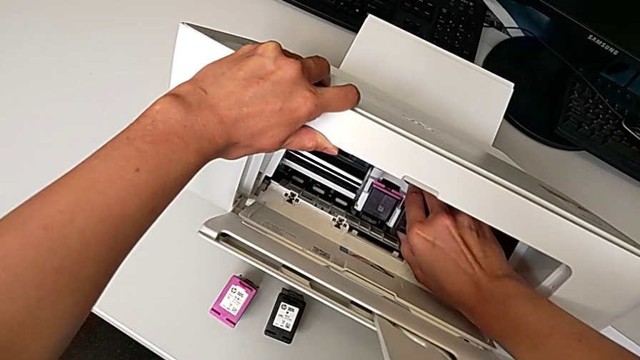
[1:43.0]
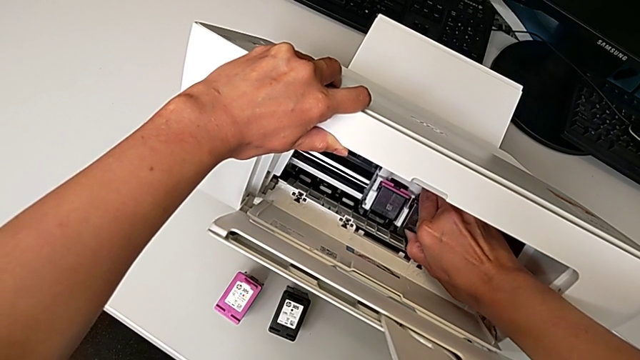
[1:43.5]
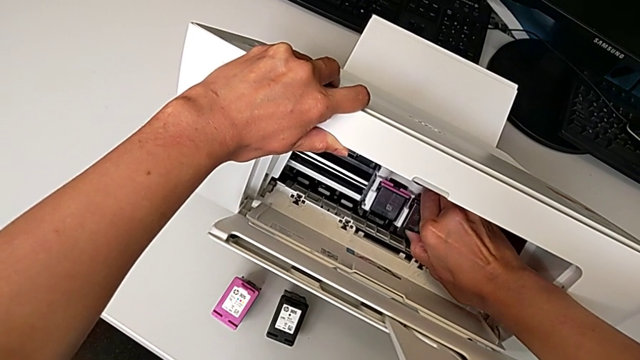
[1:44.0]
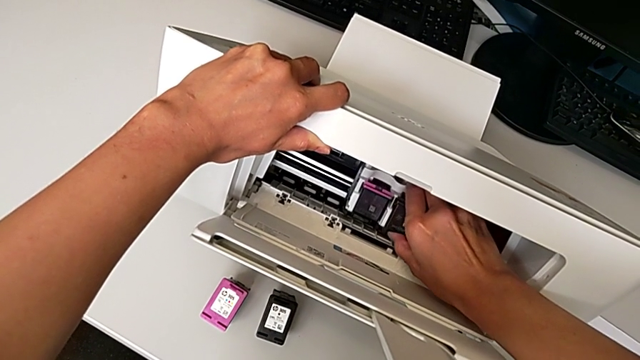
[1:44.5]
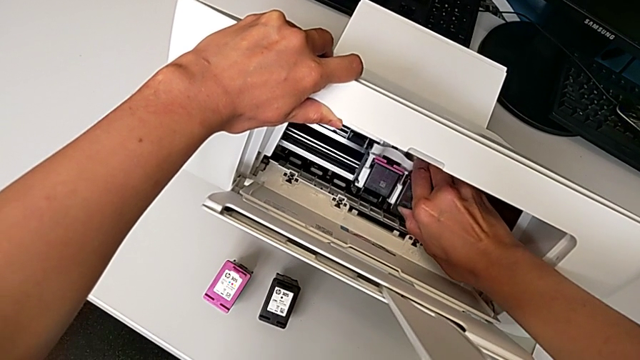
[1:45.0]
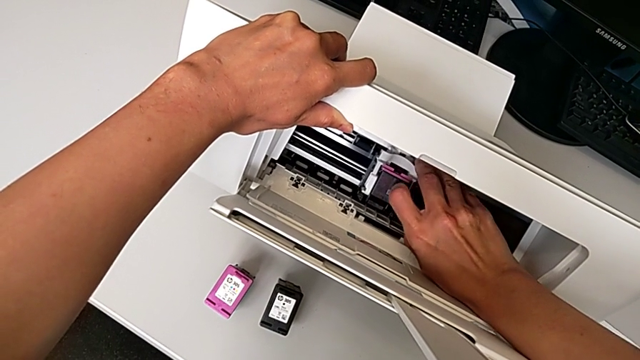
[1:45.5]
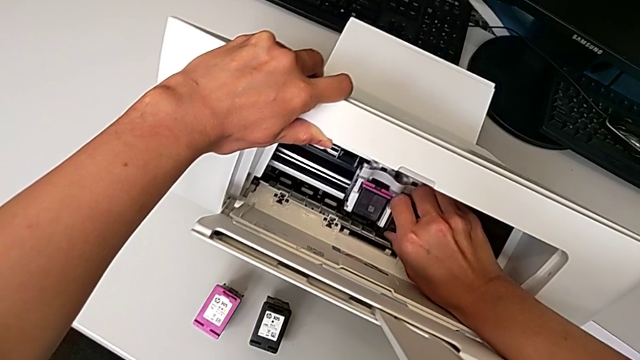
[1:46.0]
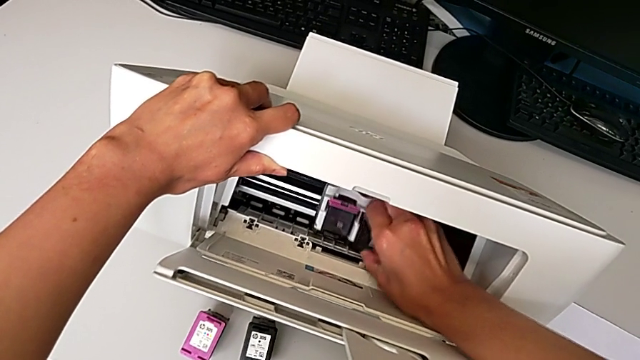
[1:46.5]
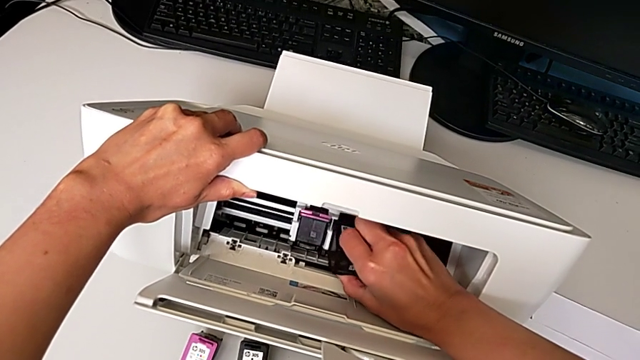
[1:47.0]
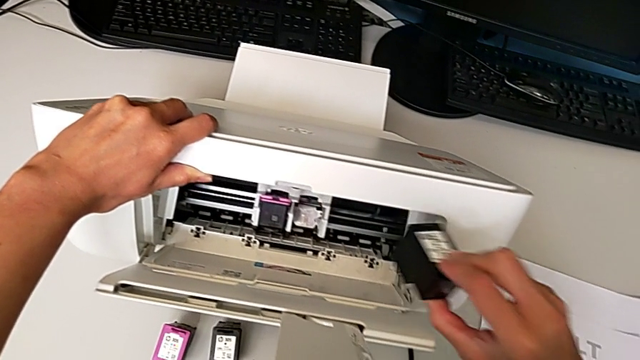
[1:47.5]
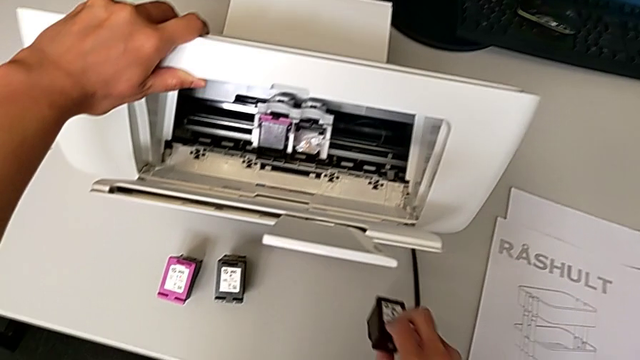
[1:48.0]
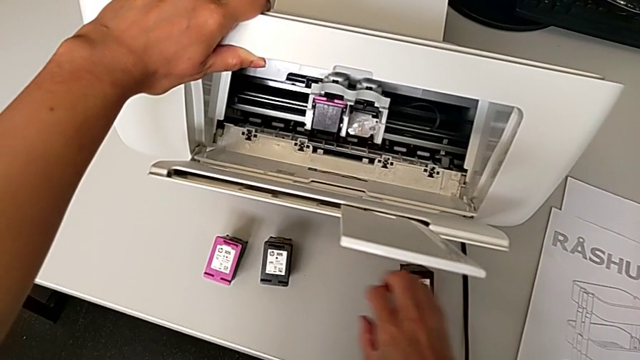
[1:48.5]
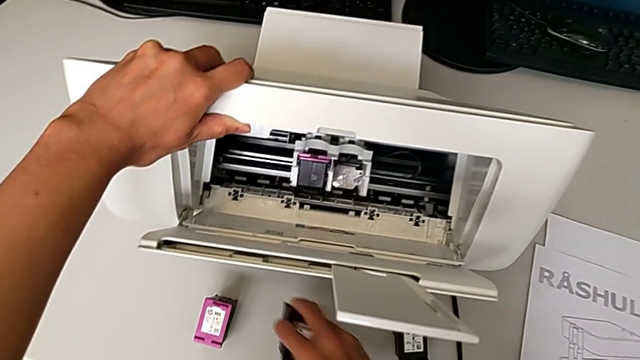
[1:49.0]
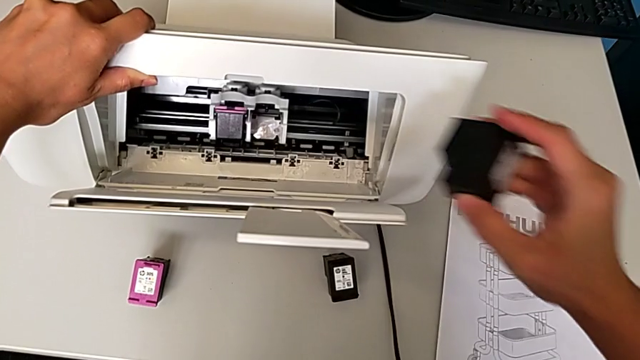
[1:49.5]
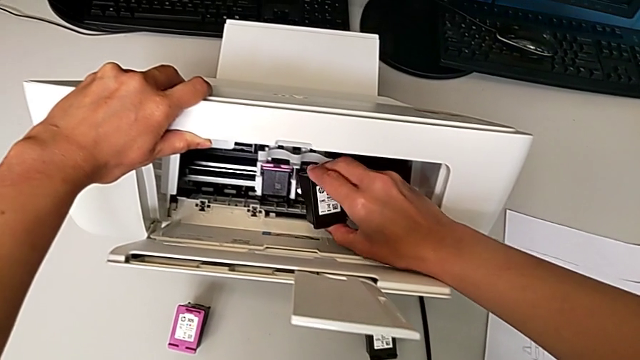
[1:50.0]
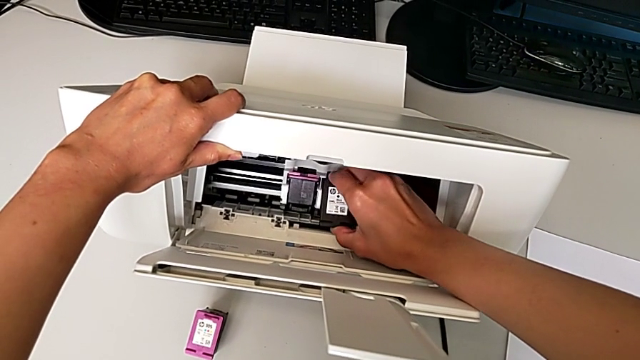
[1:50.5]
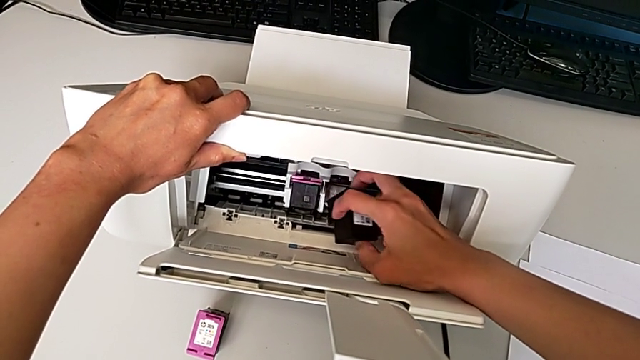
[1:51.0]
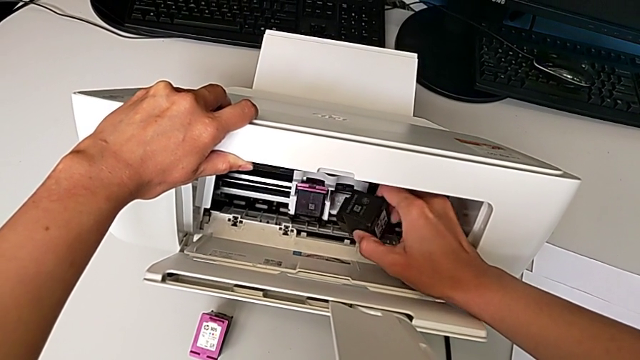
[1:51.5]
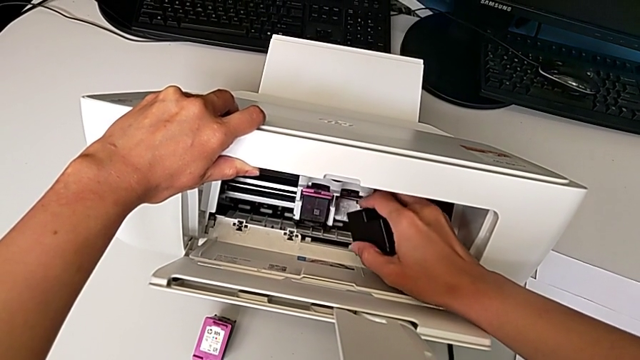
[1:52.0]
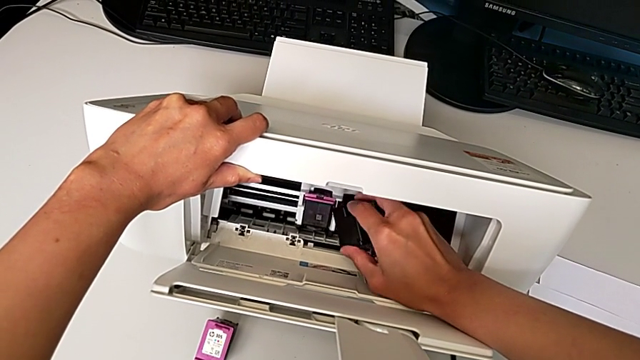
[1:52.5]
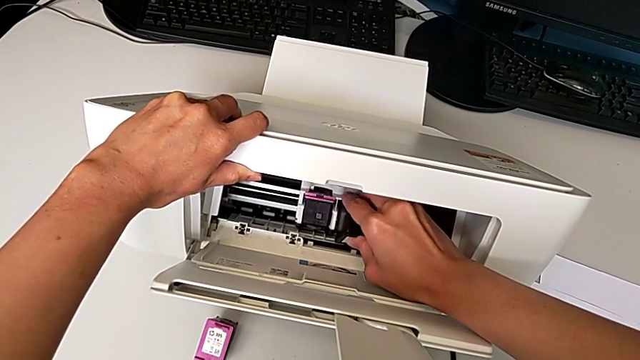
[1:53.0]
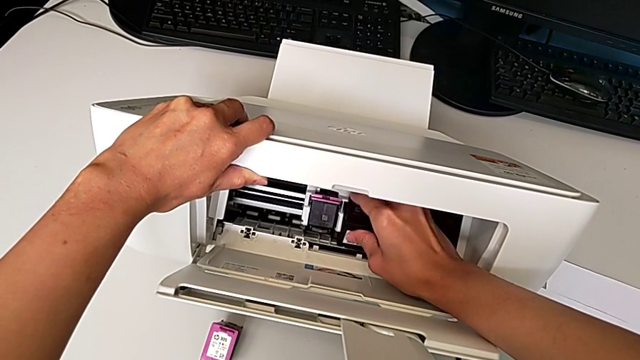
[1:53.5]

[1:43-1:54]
The camera wearer is exchanging the black ink cartridge. They keep wrongly pulling the old ink cartridge, which they can't pull, withdraw it, place it, grab the new ink cartridge and wrongly insert it, trying to fit the ink cartridge on the printer but not being able to make it.

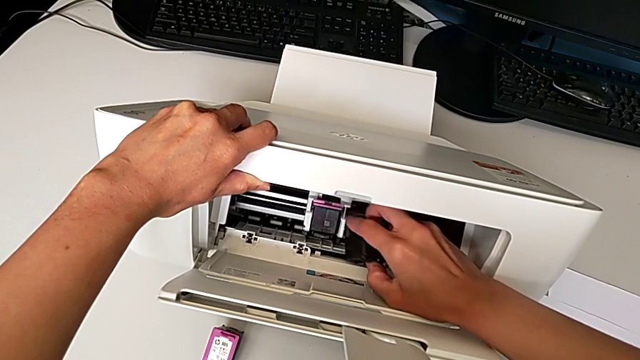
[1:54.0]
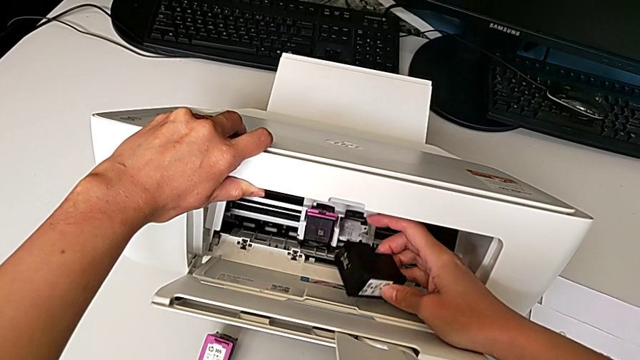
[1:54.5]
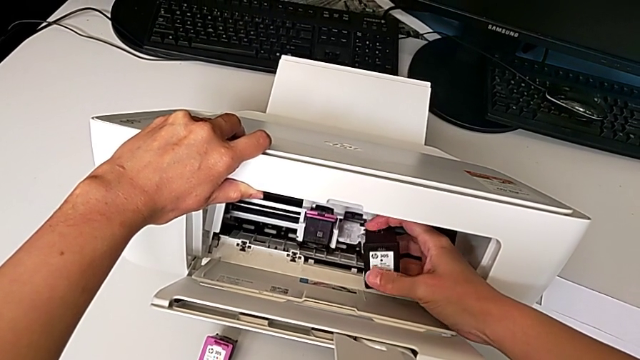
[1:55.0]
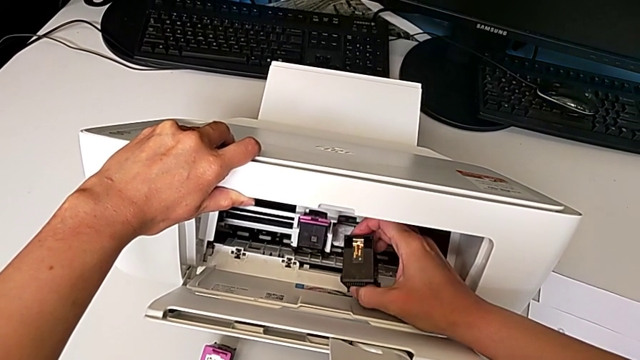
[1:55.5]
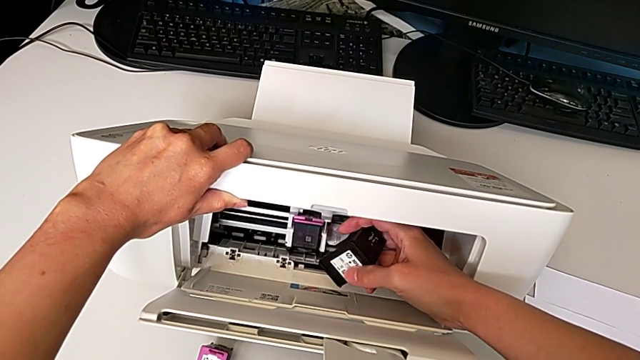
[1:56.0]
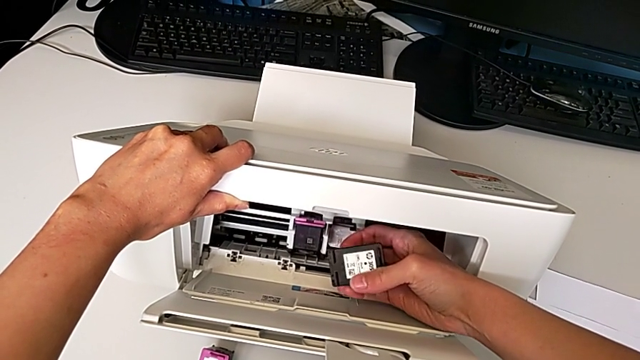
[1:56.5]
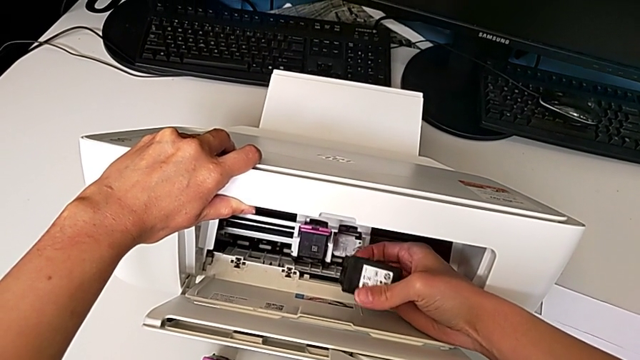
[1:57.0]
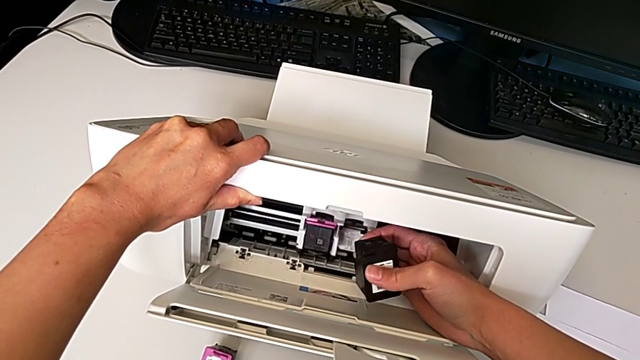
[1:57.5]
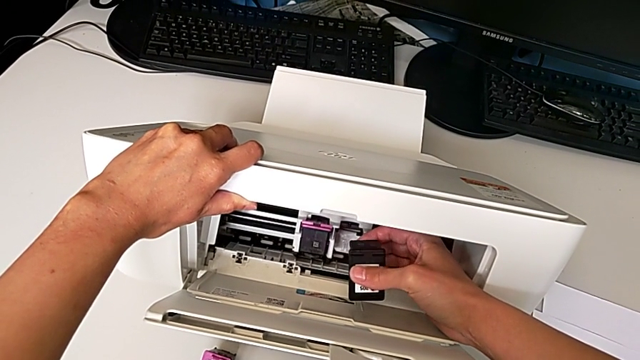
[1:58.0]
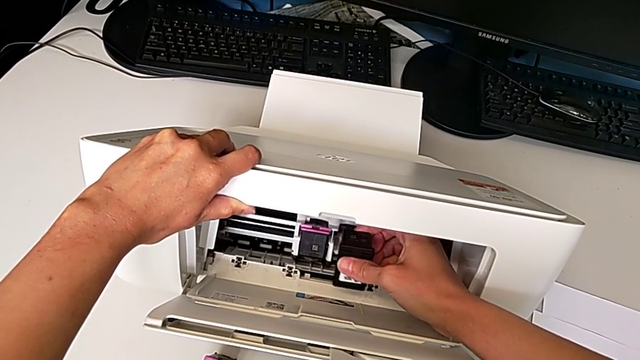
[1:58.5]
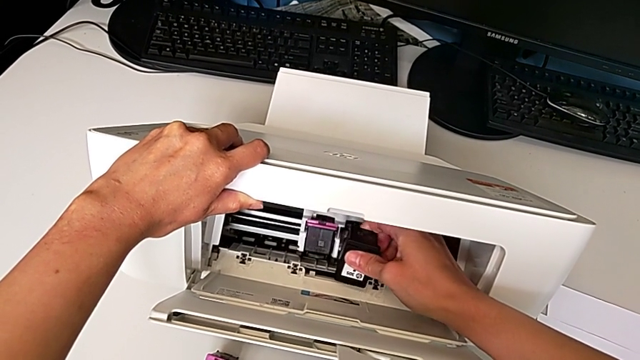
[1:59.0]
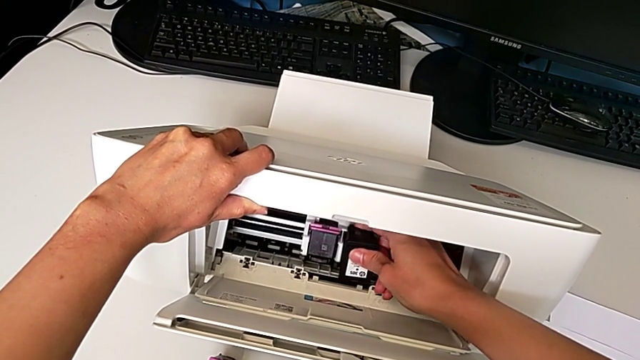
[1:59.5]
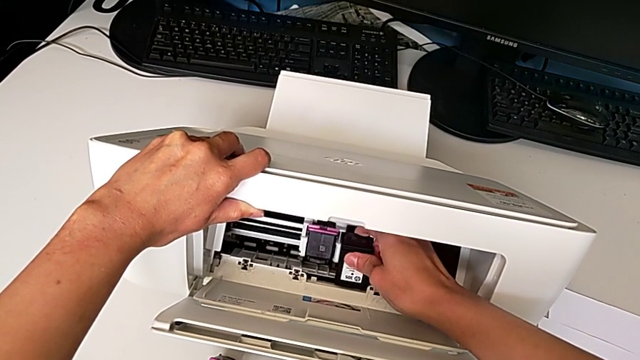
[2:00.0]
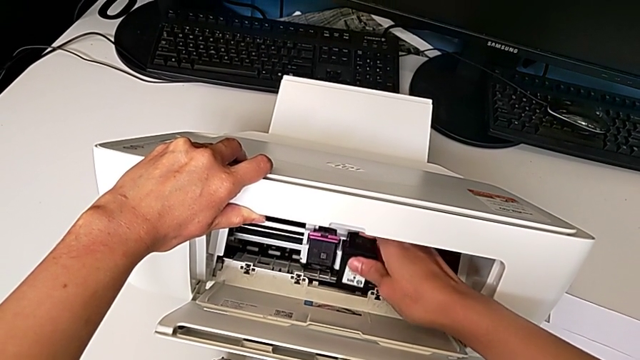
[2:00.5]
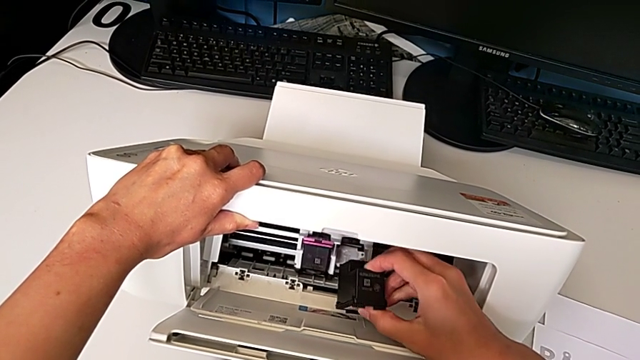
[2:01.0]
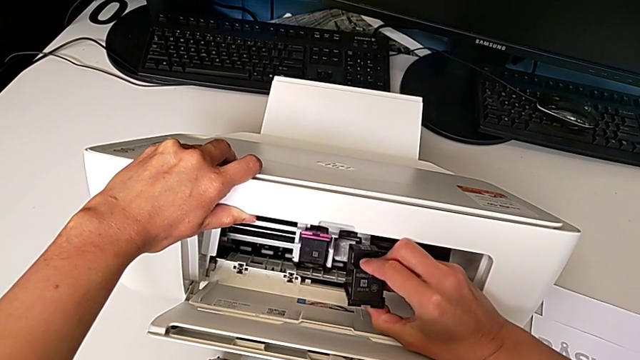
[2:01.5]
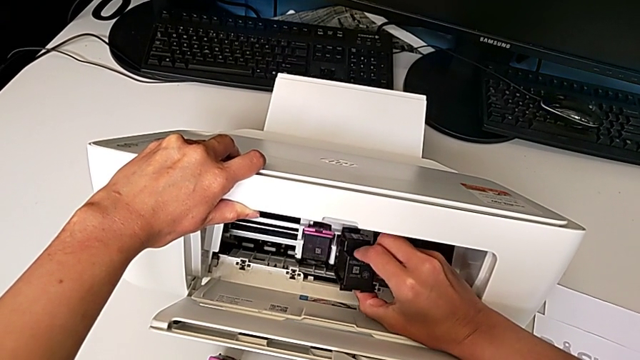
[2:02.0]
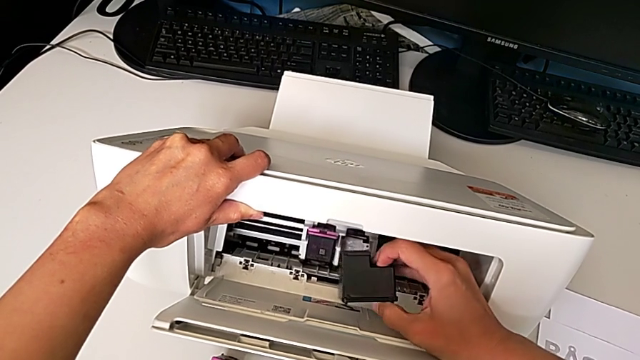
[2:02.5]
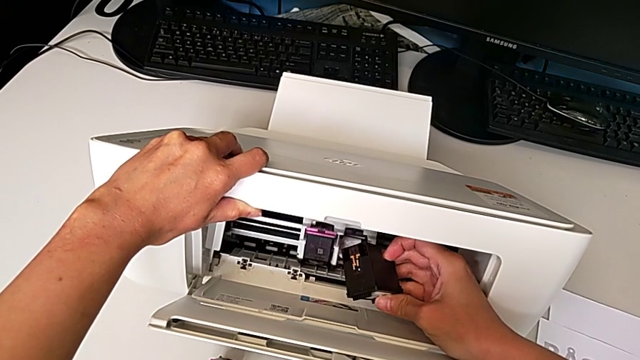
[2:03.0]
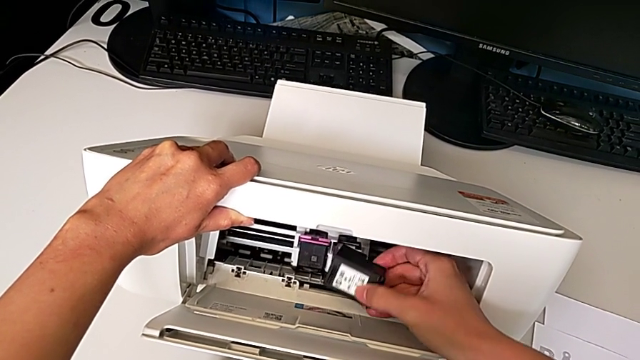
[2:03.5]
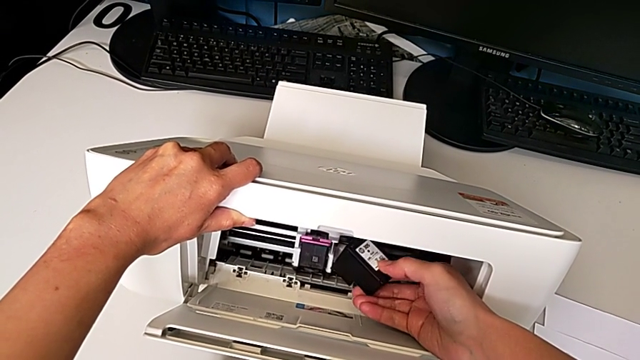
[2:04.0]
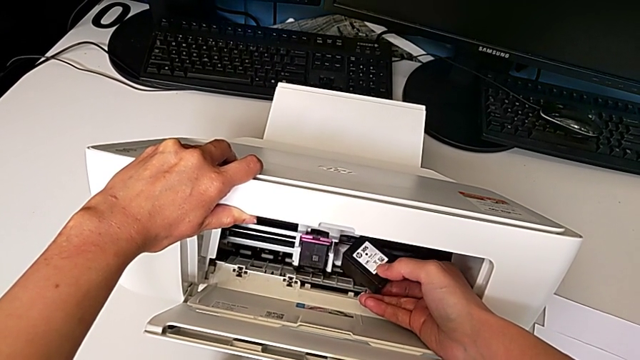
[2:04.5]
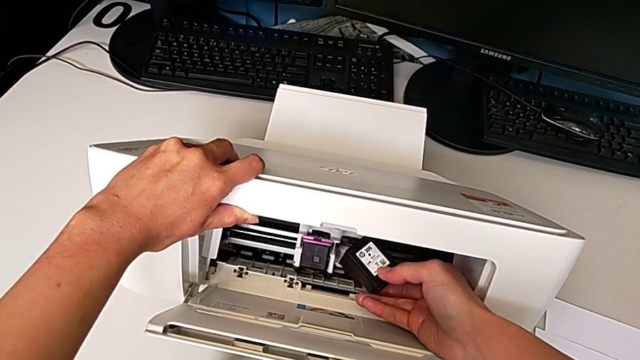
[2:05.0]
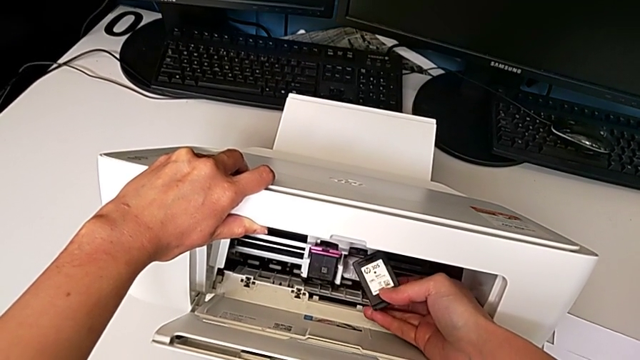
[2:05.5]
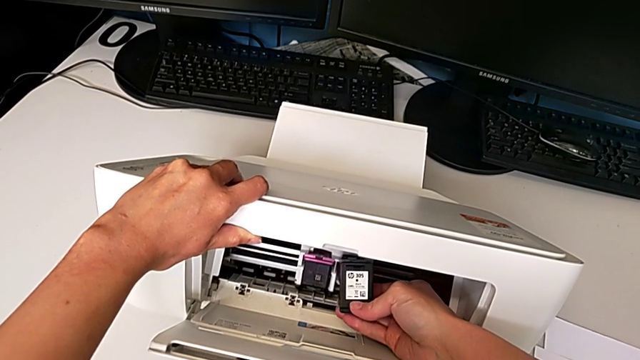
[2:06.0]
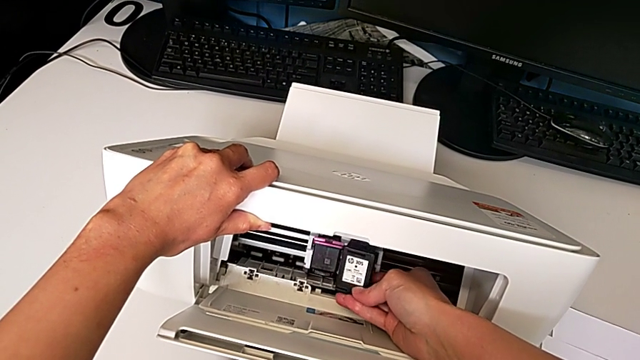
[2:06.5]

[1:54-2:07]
The camera wearer is exchanging the black ink cartridge. They rotate the new ink cartridge and wrongly insert it, not finding the right way to insert the ink cartridge and trying to do it in different ways.
